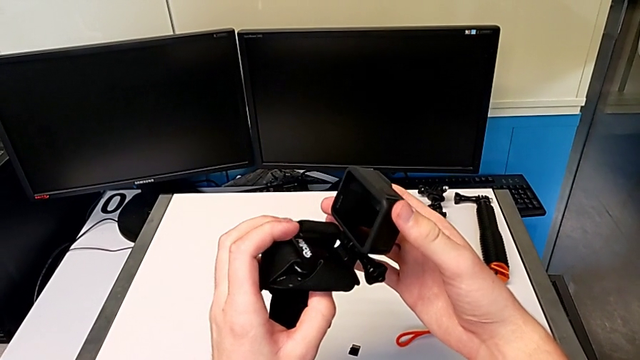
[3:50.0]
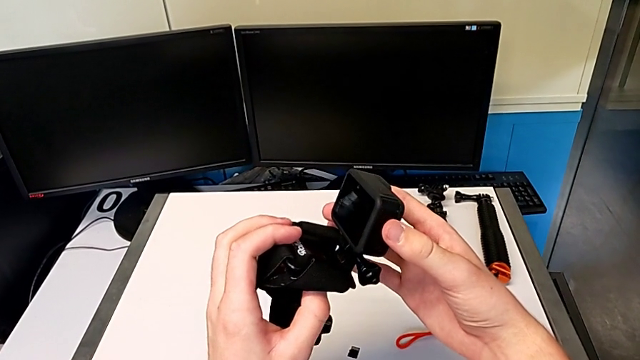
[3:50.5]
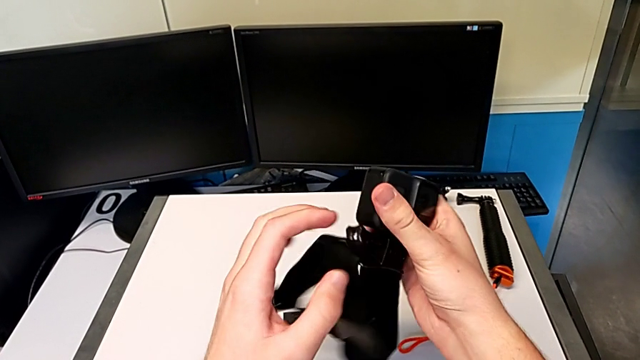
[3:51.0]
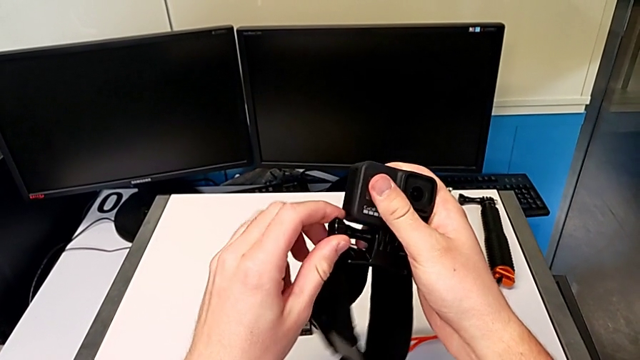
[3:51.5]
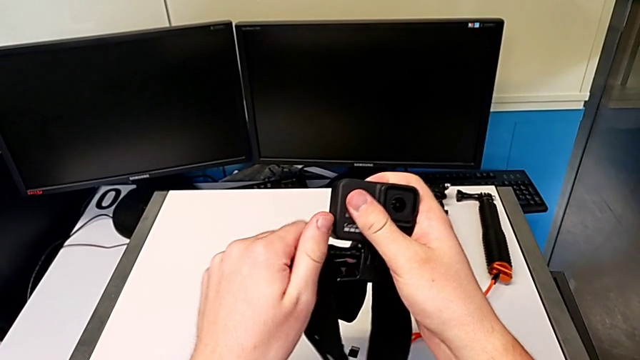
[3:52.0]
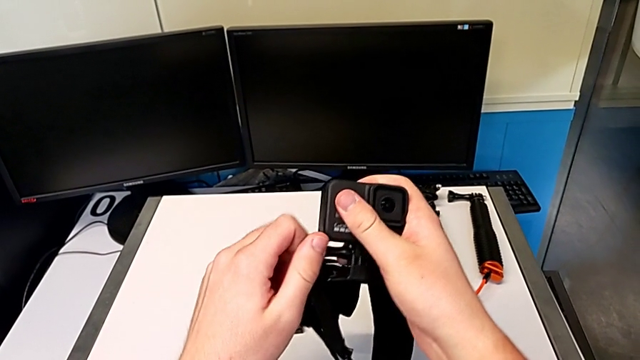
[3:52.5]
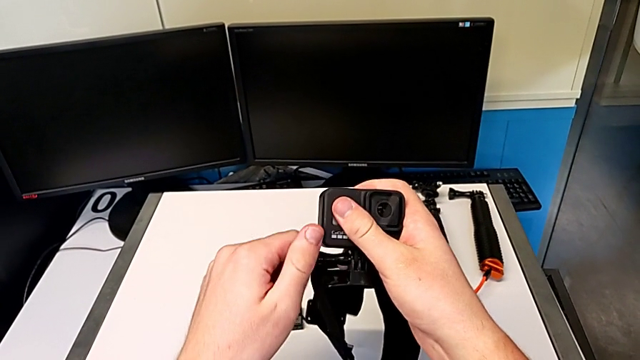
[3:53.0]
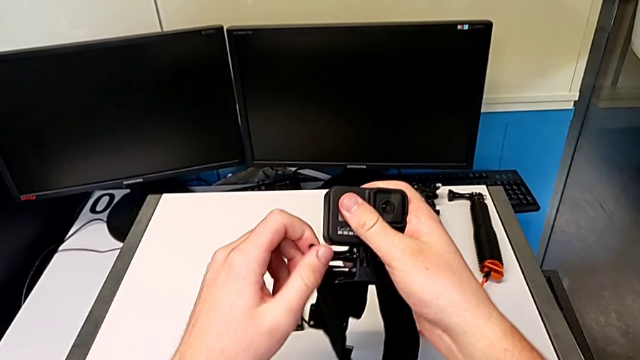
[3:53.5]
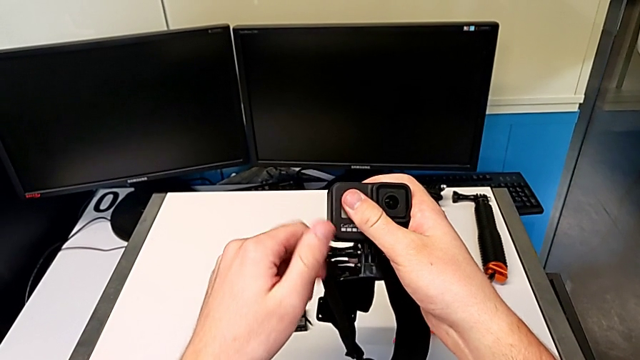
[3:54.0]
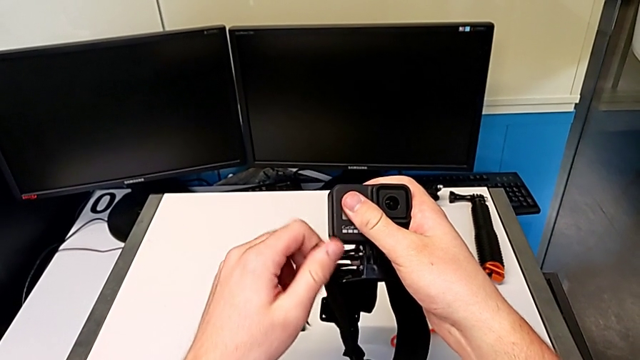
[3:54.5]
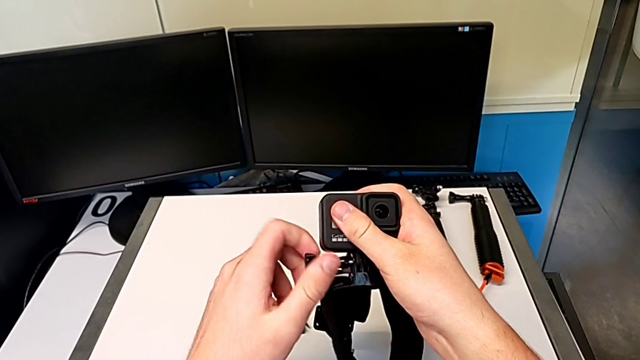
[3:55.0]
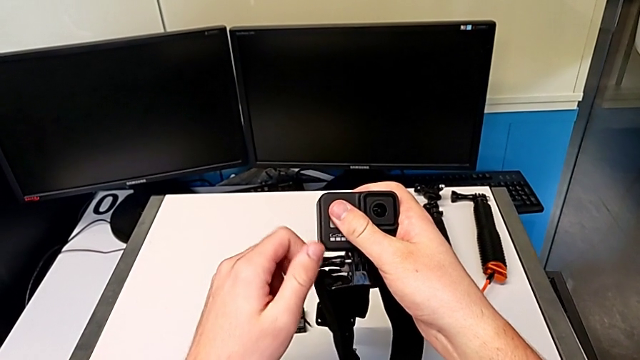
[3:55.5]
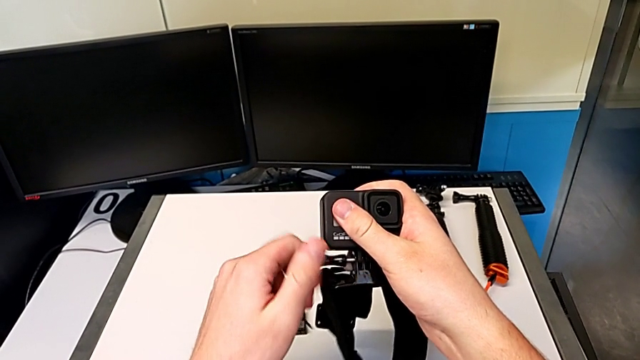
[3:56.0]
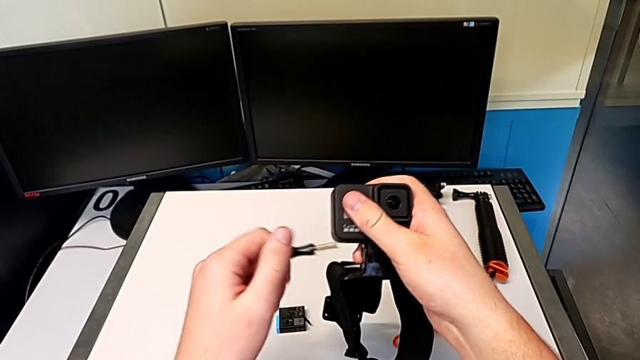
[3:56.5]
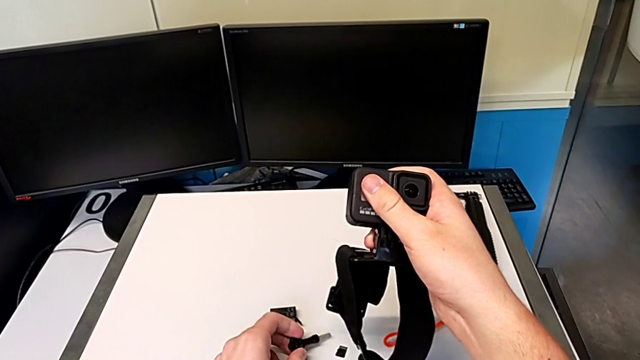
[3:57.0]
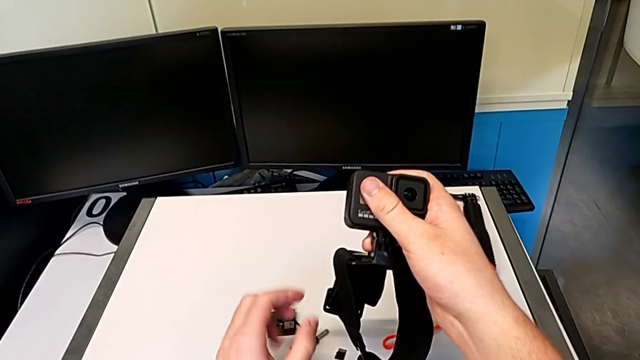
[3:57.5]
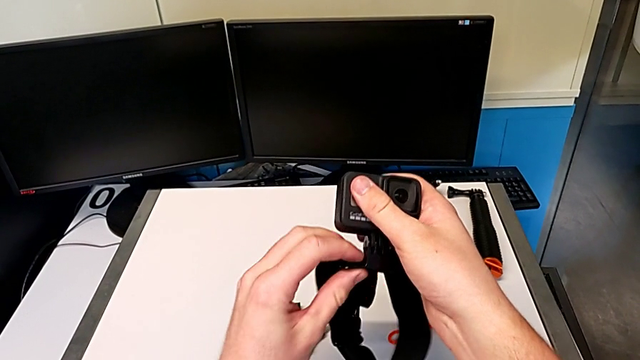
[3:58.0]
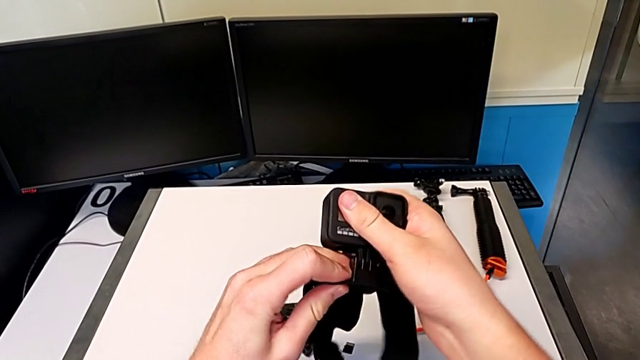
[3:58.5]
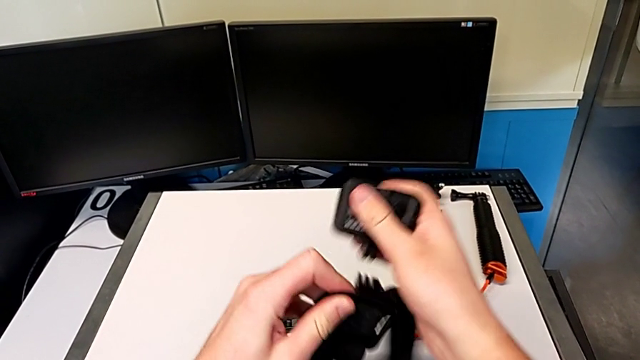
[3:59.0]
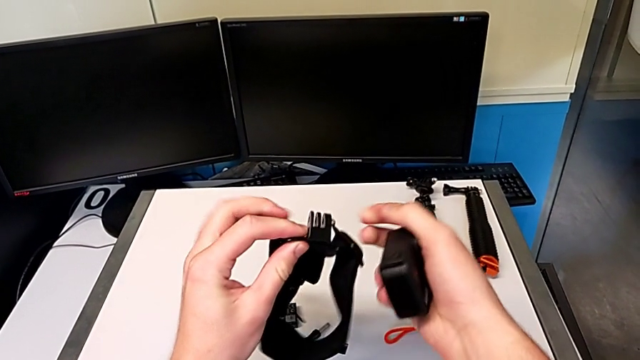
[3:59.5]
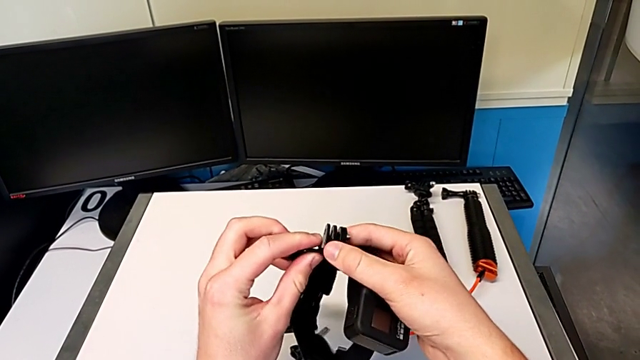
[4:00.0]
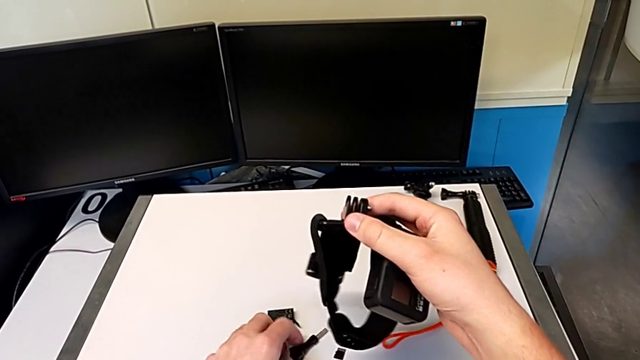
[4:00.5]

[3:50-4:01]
The camera wearer is exchanging the strap from the GoPro for the tripod. They unscrew the screw, drop it, withdraw the GoPro and grab the screw.

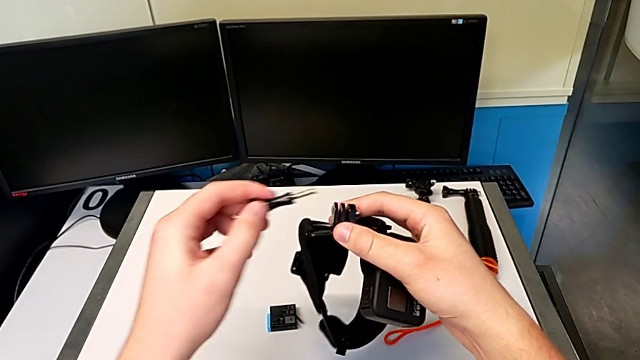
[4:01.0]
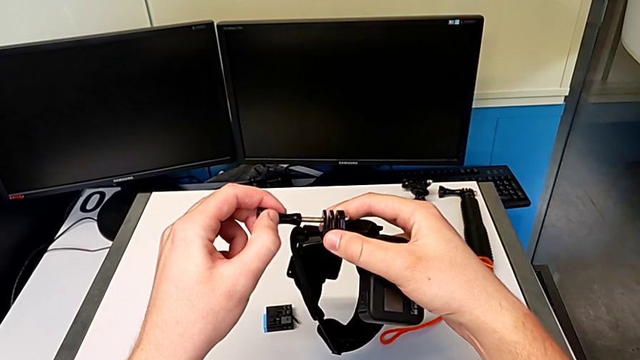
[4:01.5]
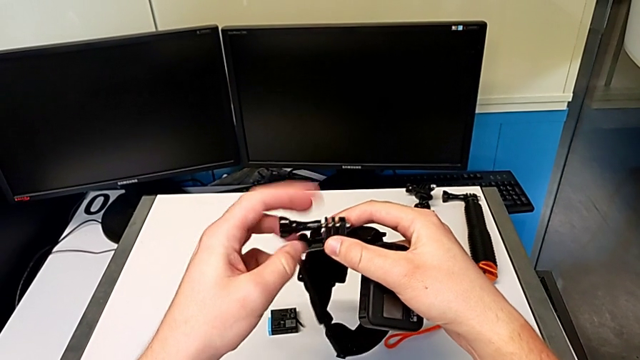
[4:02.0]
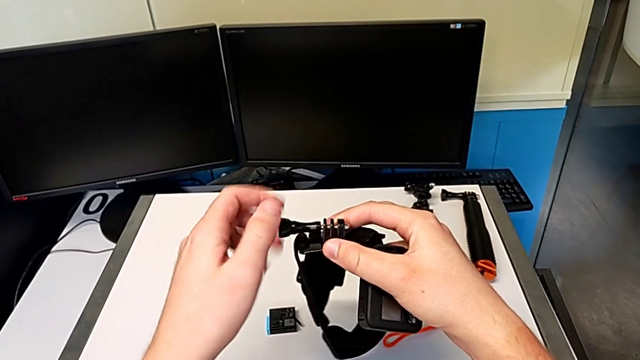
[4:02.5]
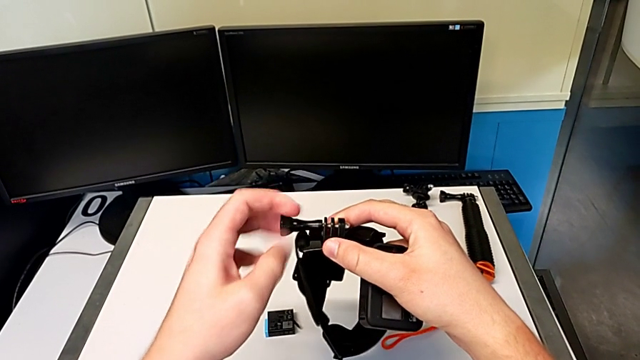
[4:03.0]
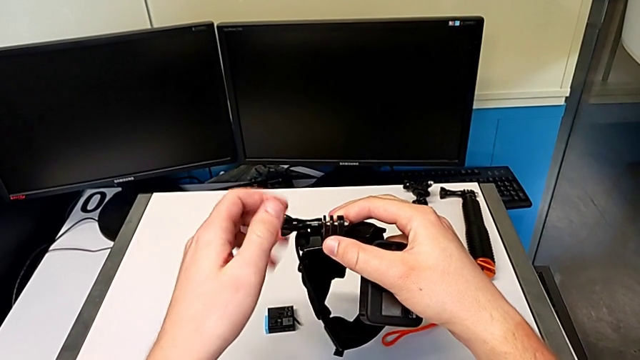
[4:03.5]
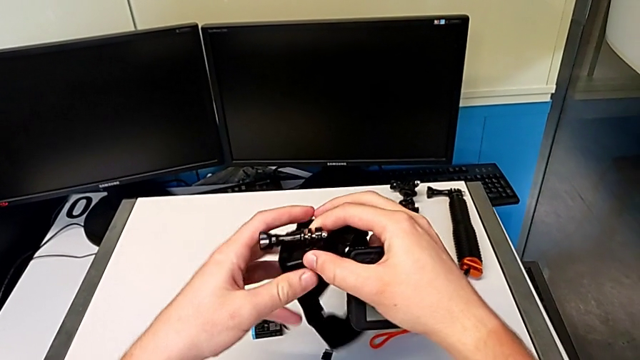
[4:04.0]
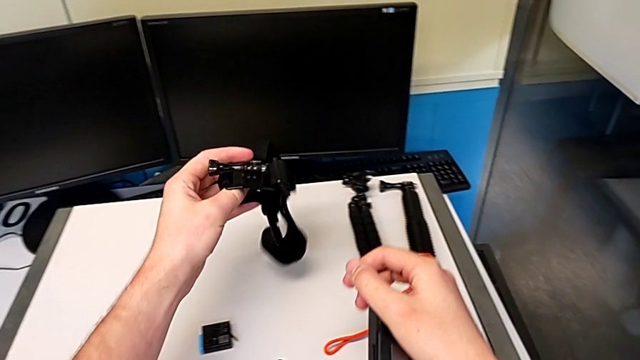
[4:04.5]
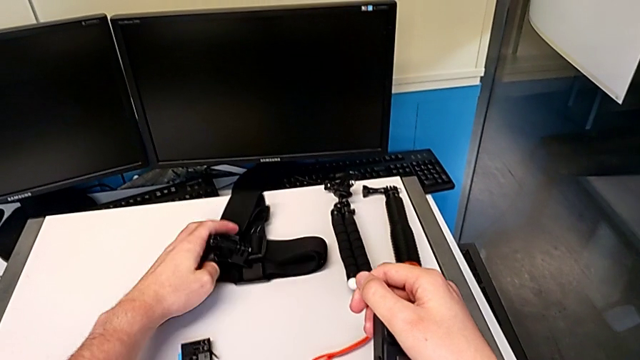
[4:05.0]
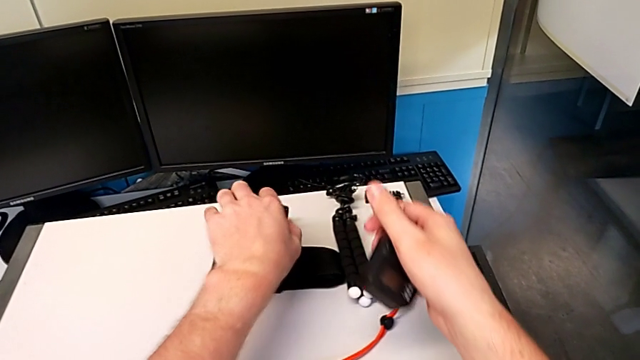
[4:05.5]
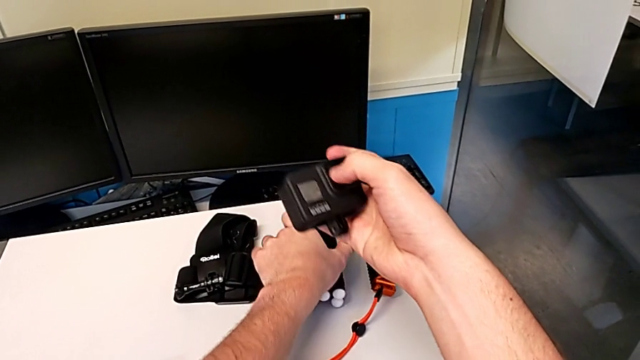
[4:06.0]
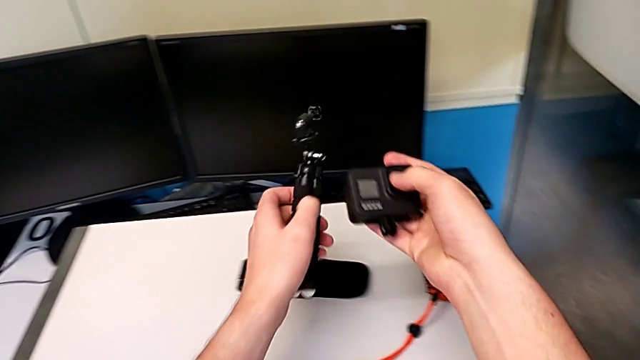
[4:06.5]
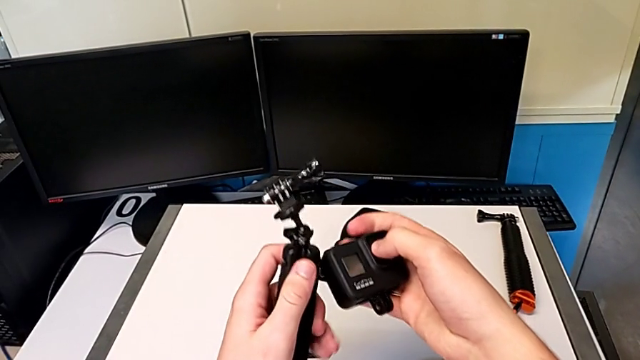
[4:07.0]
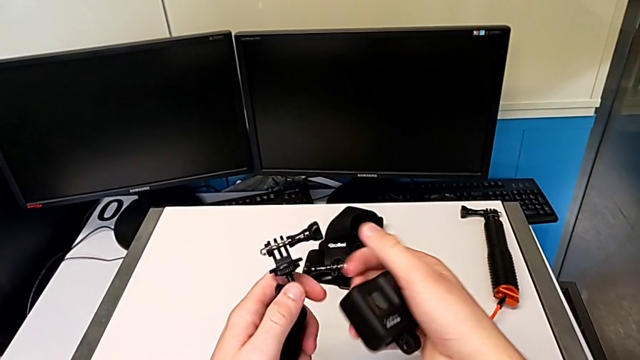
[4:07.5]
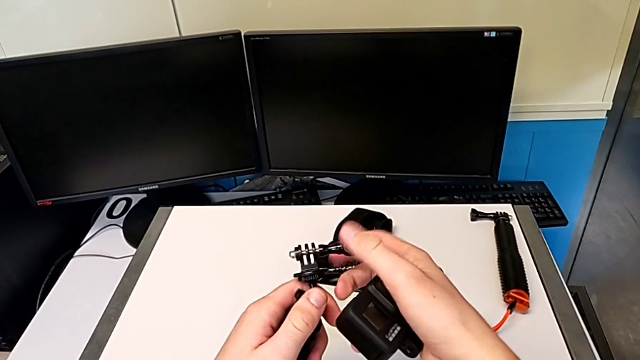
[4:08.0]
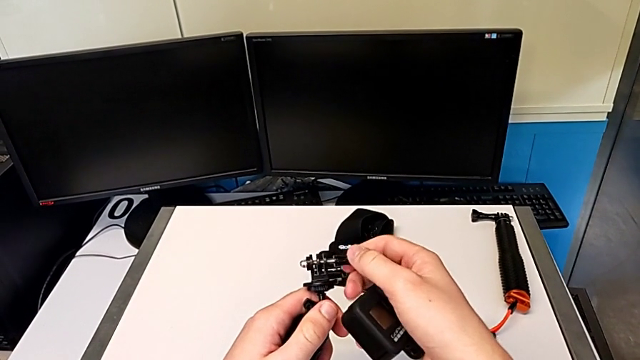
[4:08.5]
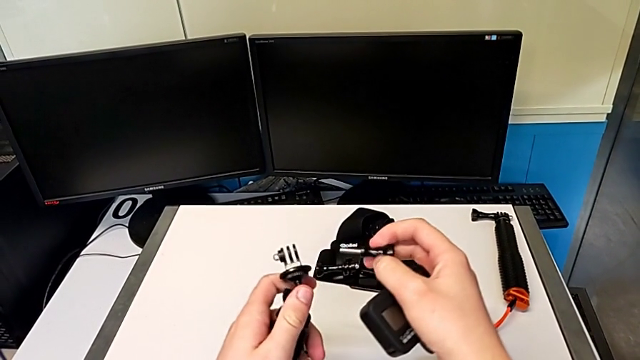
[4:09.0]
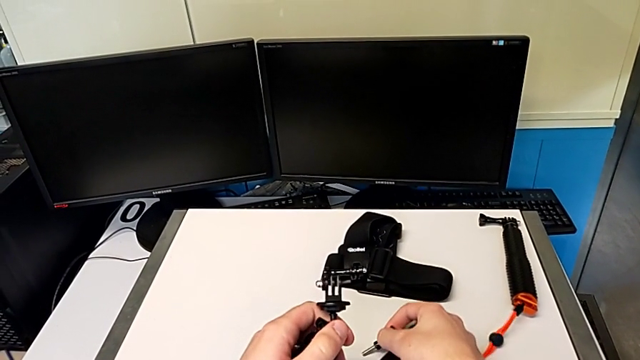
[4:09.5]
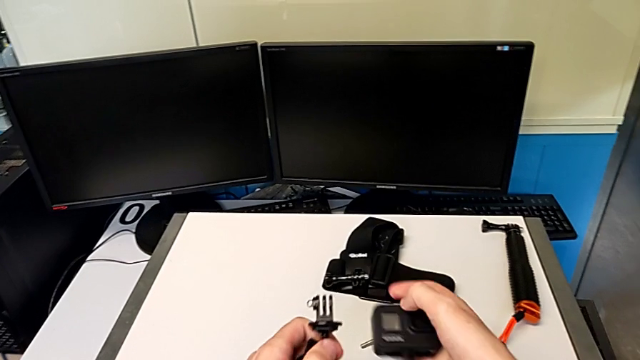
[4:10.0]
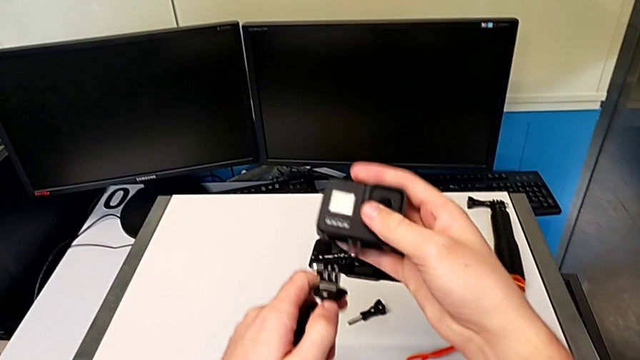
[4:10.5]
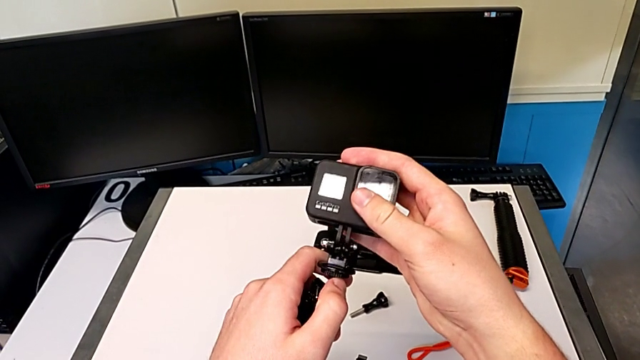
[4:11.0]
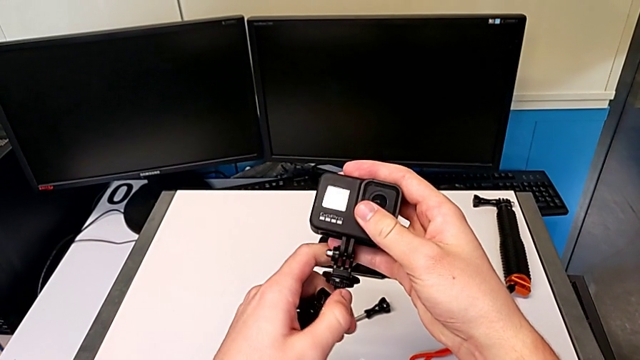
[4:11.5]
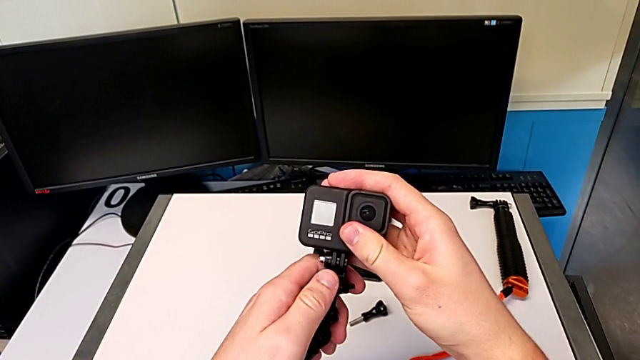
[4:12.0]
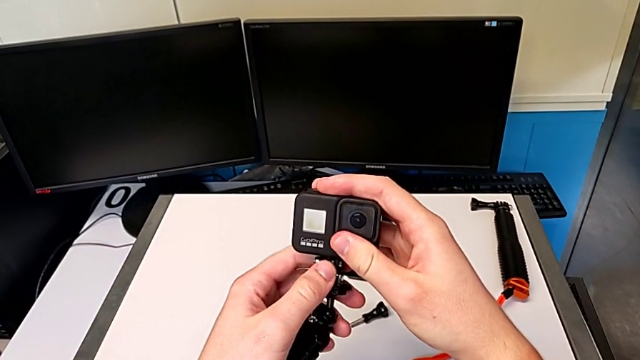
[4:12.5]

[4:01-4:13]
The camera wearer is exchanging the strap from the GoPro for the tripod. They insert the screw, screw it, place the strap, lift the tripod, unscrew the screw, drop it and assemble the GoPro.
